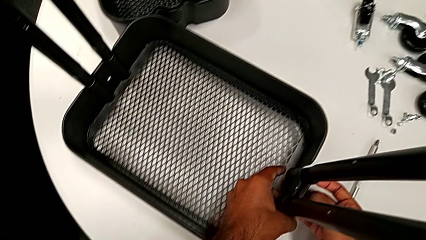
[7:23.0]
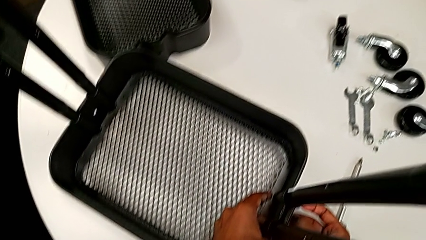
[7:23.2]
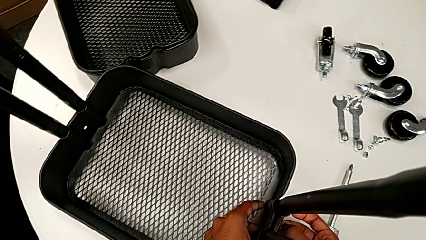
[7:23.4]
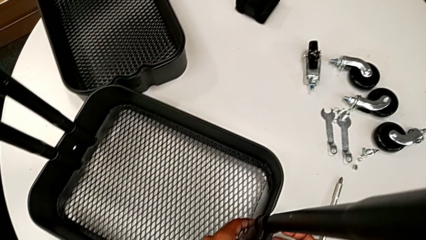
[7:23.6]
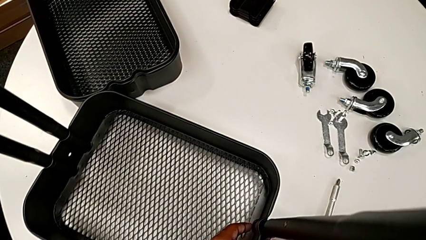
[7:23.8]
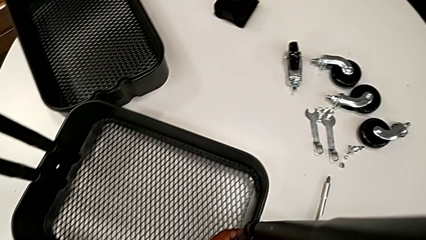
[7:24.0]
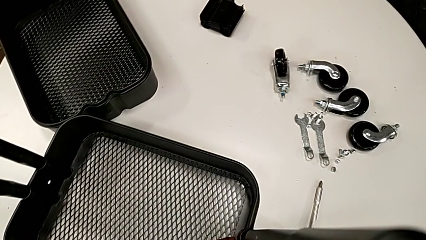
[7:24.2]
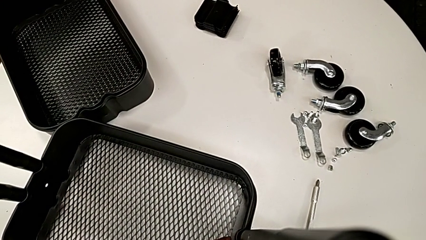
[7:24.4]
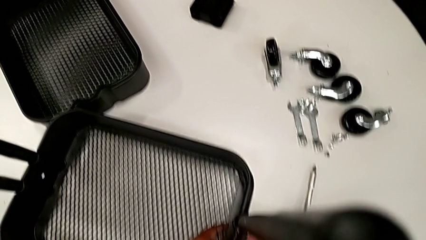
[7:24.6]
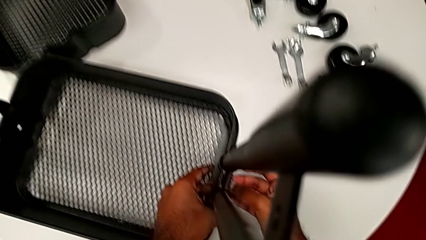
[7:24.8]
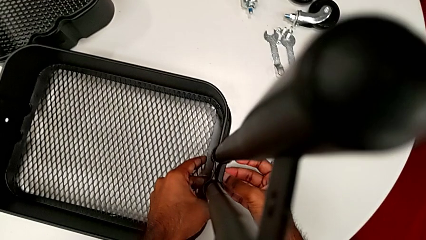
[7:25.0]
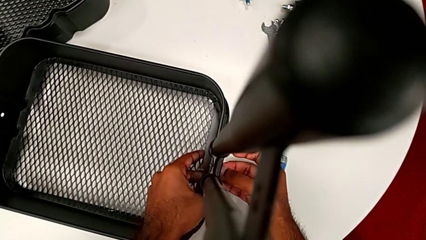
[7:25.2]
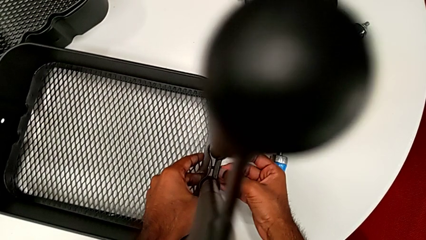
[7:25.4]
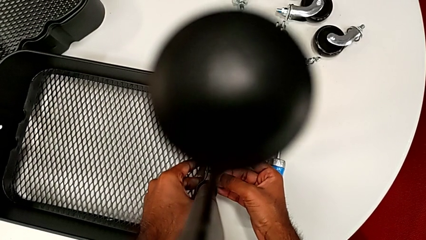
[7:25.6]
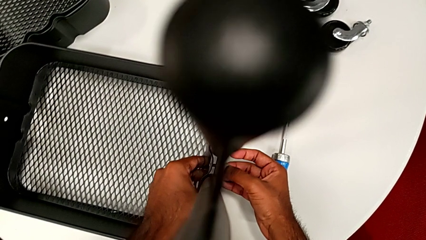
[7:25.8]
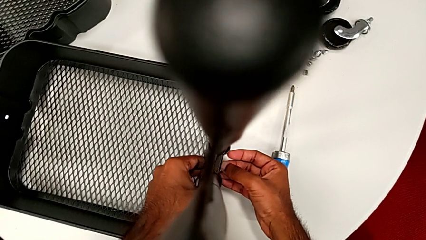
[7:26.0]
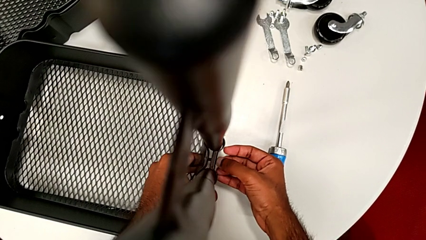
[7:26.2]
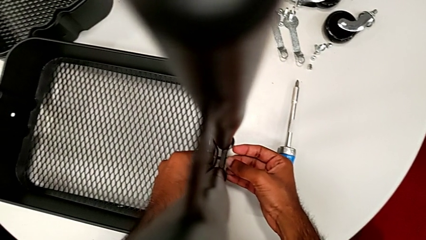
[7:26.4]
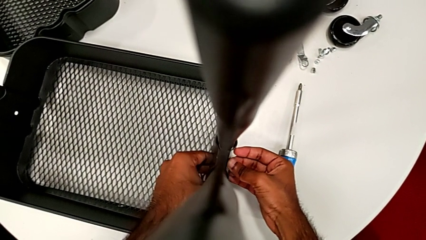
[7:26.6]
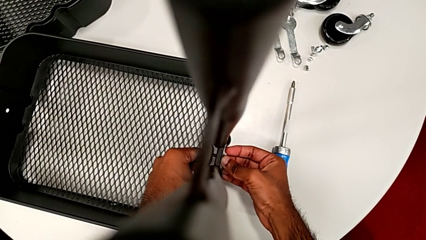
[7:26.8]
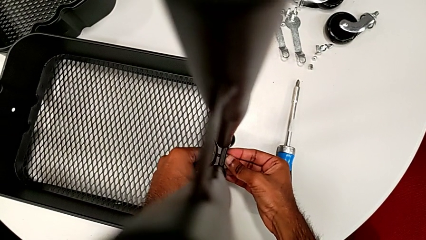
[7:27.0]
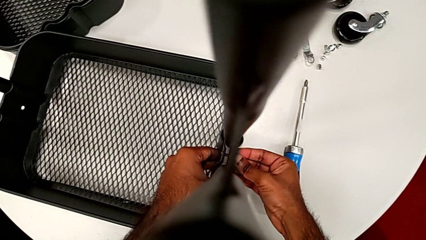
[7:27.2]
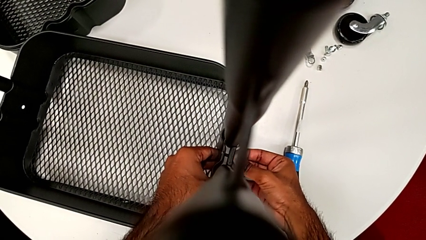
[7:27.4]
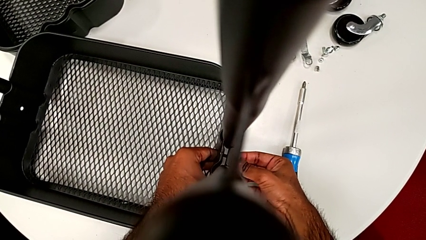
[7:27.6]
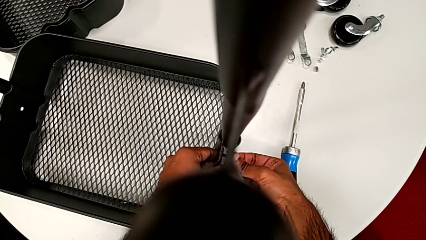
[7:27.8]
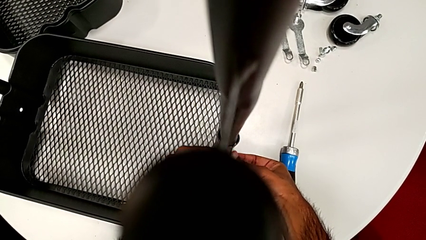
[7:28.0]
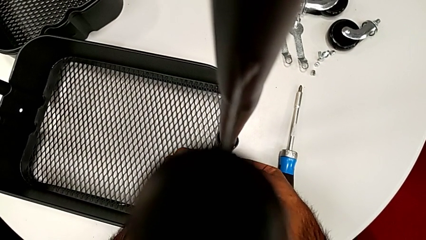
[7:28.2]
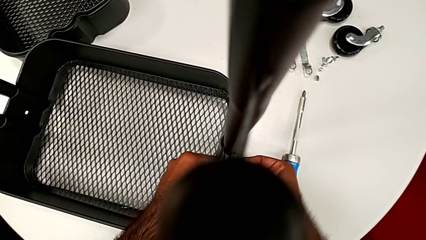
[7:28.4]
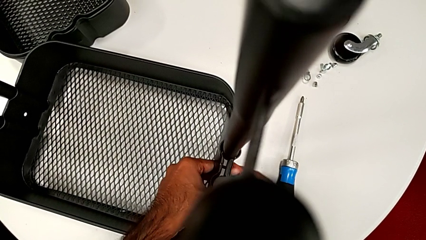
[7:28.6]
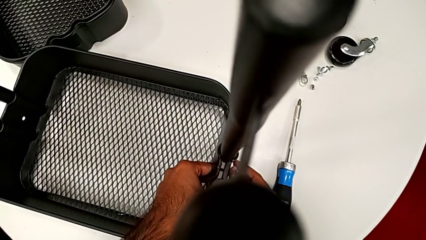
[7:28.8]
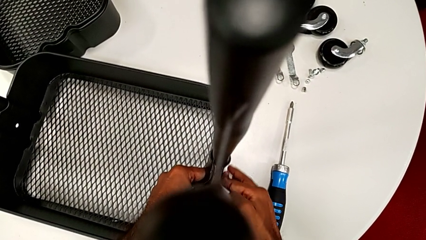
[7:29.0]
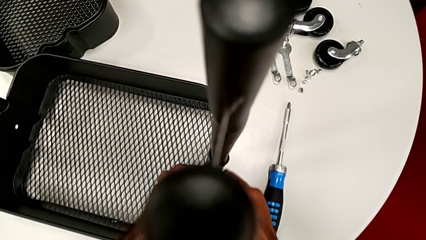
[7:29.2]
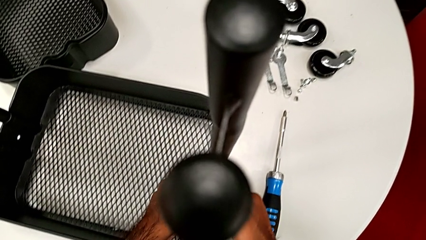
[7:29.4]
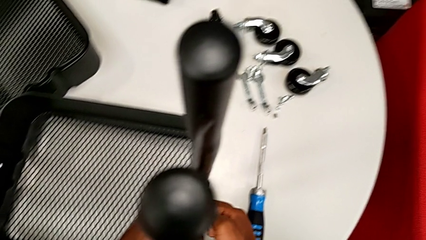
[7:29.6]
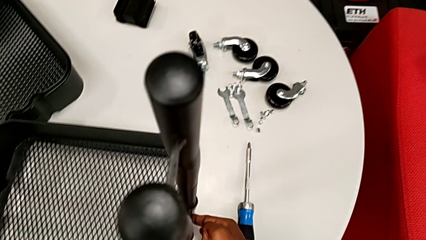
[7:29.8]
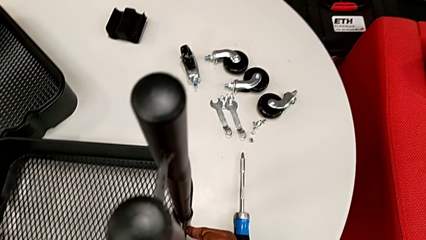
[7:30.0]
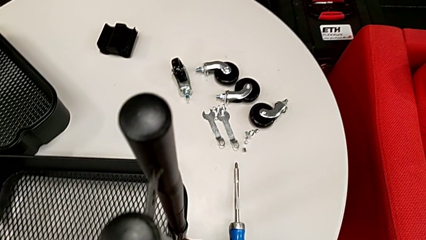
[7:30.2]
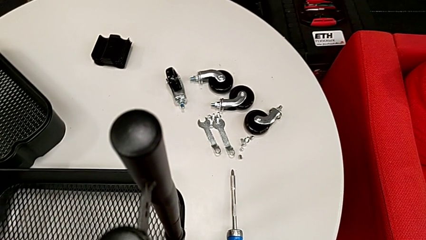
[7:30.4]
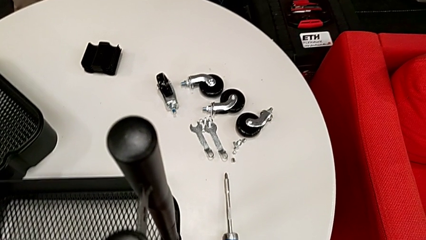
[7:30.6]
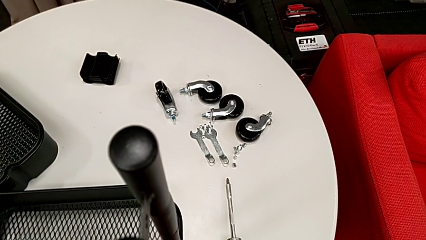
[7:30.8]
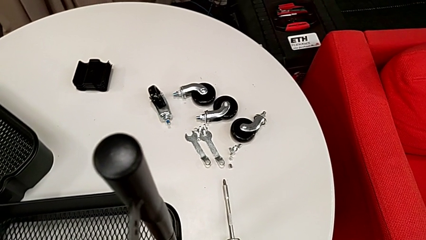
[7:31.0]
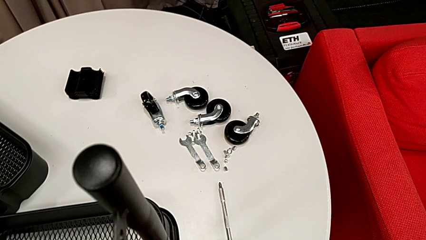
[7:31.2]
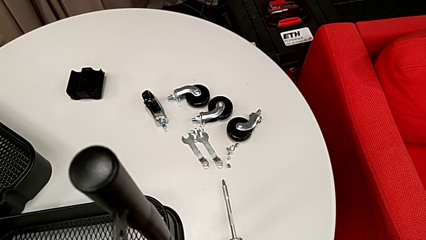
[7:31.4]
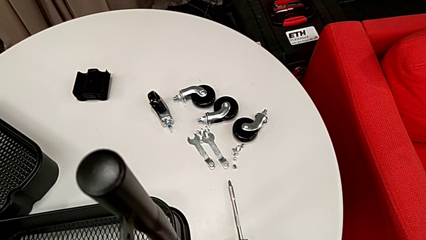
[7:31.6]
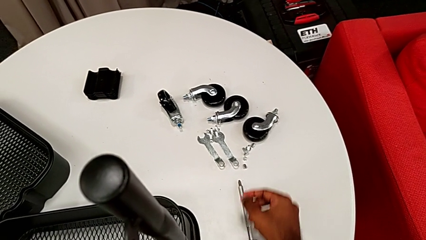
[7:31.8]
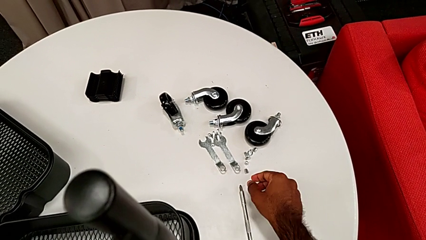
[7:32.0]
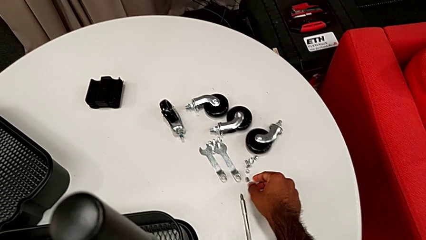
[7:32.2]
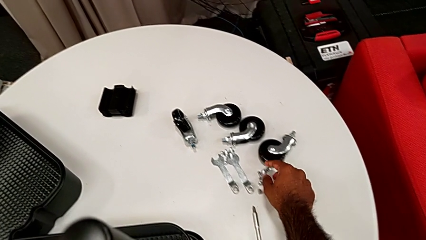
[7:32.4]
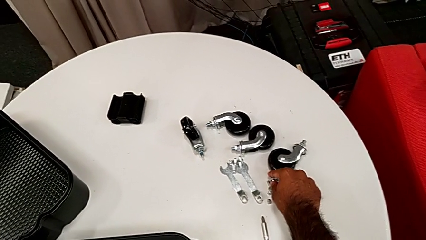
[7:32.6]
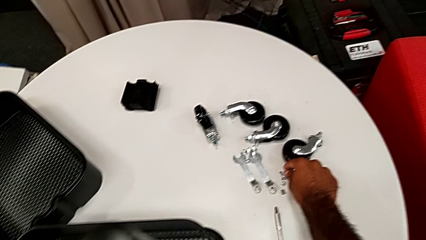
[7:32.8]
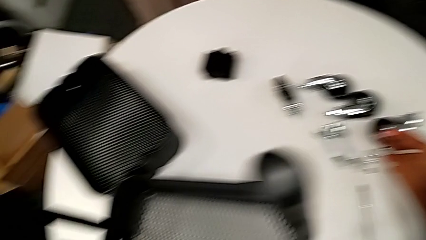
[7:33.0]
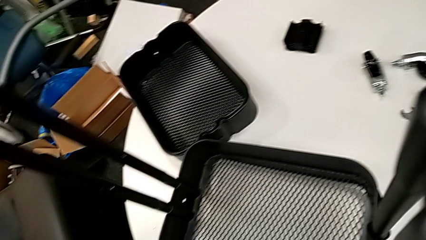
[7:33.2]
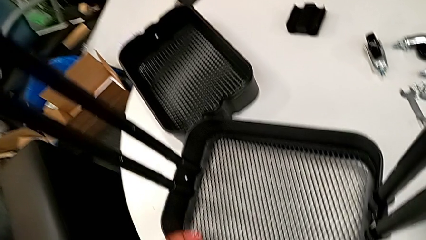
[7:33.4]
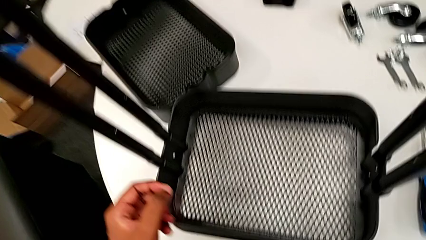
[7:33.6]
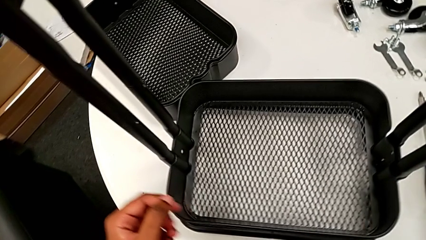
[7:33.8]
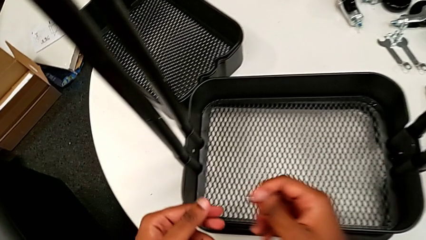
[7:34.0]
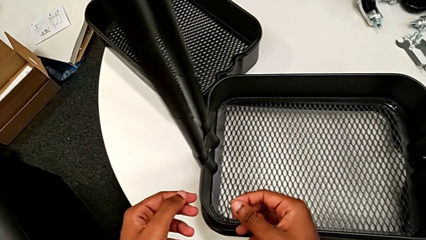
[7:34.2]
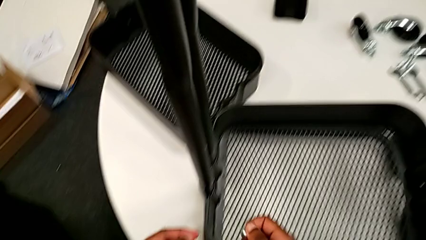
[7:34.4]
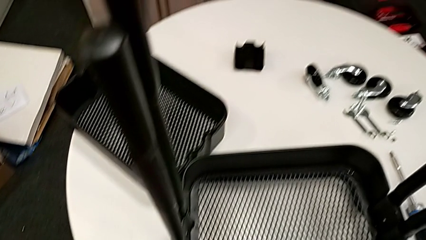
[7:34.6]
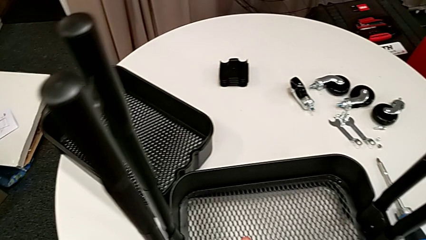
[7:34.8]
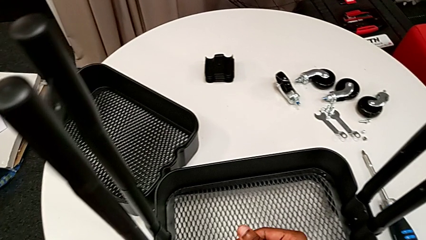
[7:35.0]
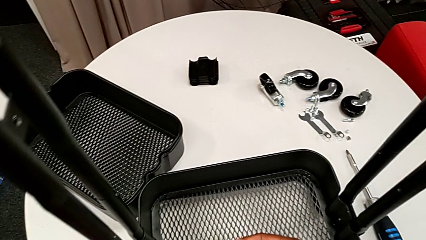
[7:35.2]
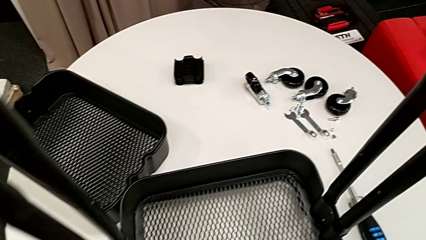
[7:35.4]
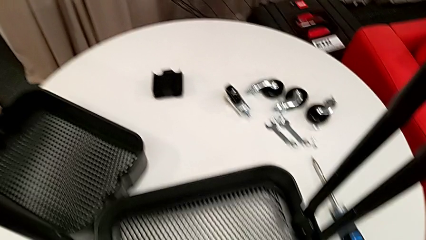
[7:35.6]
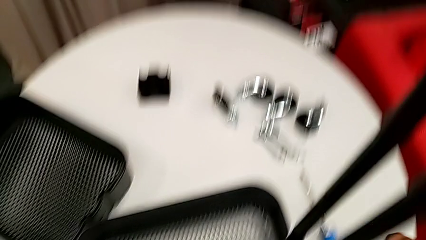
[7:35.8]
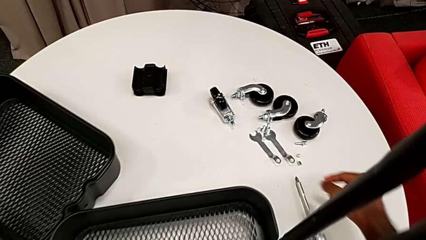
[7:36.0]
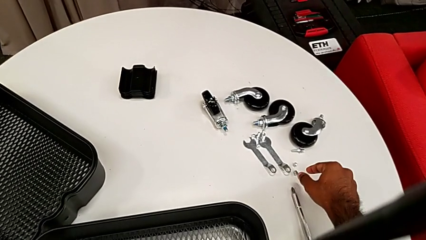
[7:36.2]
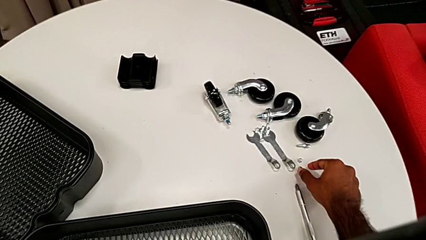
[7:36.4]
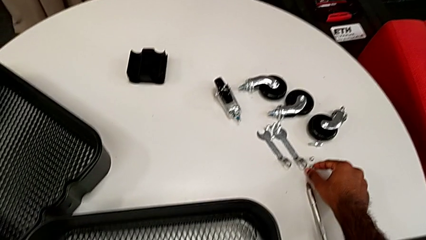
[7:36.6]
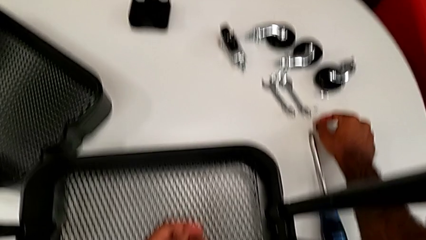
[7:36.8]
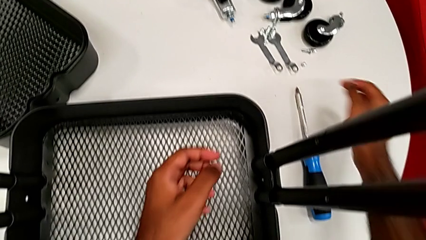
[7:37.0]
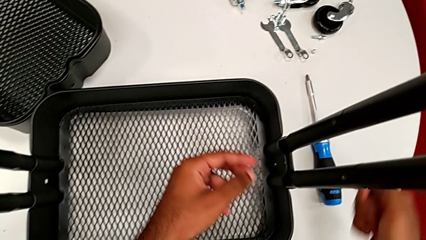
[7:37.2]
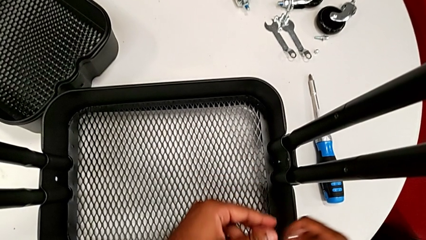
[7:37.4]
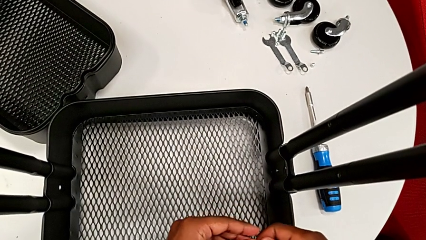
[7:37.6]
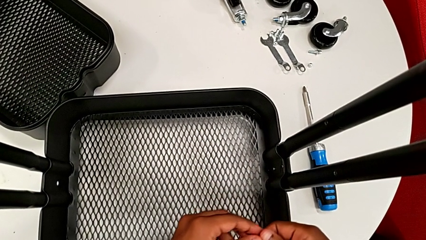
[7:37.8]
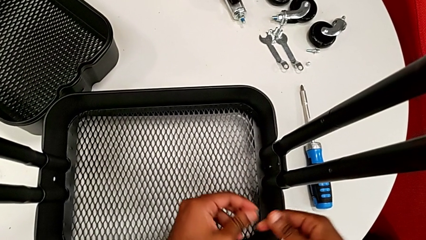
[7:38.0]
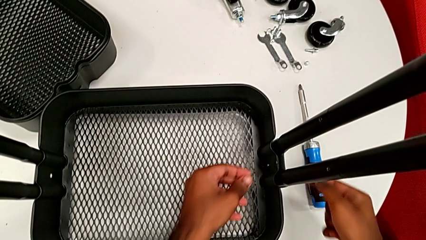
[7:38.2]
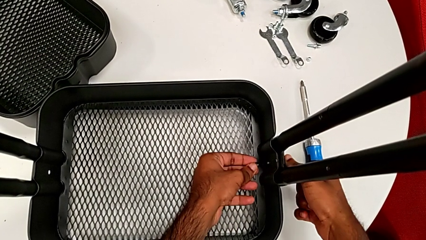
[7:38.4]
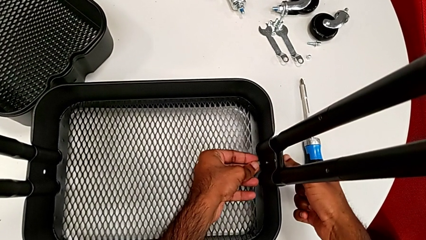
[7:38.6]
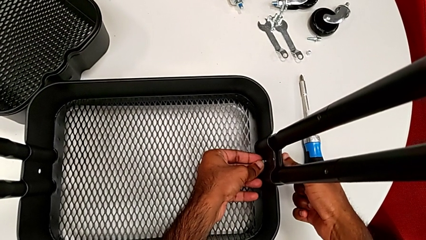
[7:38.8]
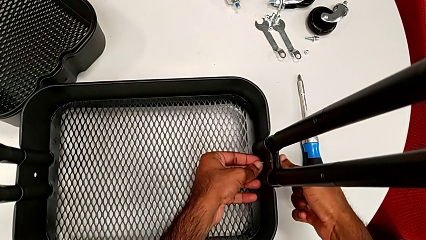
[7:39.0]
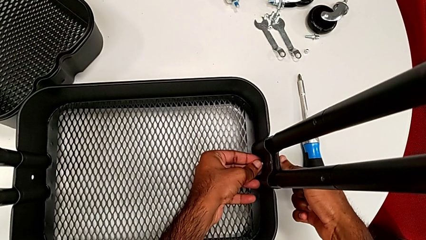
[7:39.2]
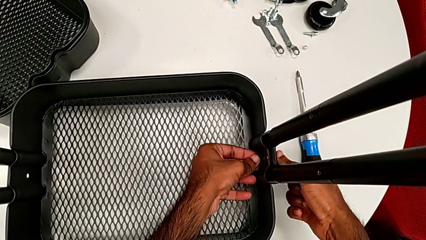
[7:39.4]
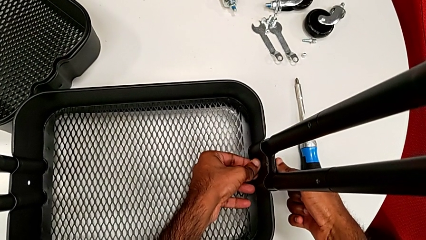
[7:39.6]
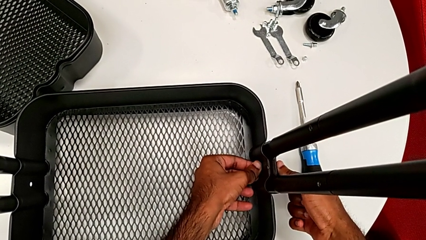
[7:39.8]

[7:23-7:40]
The camera wearer is assembling the first tray. They keep inserting the first bolt, approach the bolt, grab the second bolt, grab the first hexagon cap nut and insert it.
